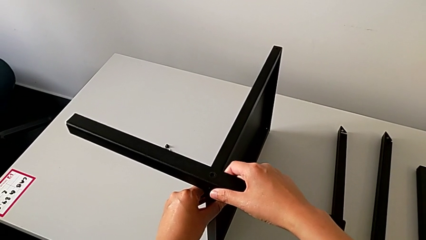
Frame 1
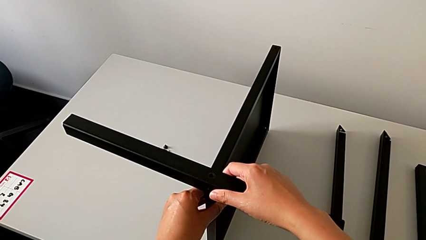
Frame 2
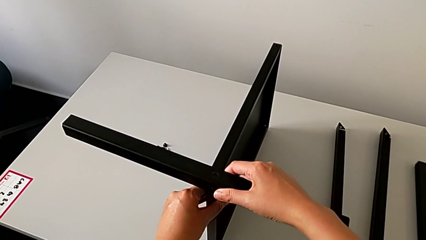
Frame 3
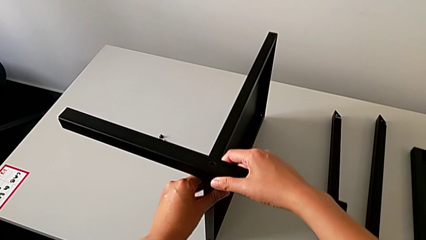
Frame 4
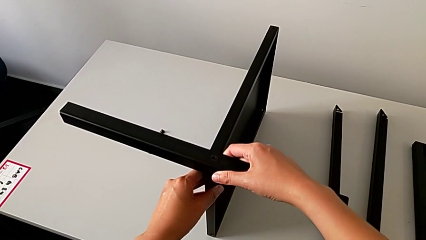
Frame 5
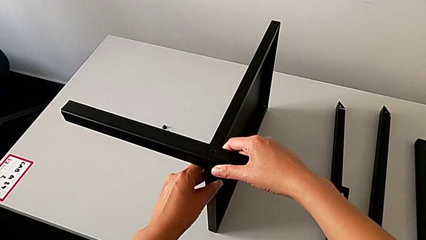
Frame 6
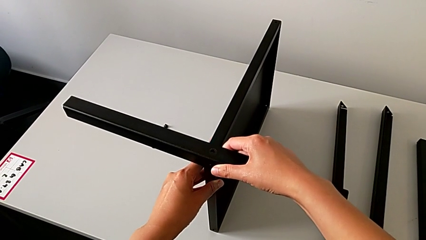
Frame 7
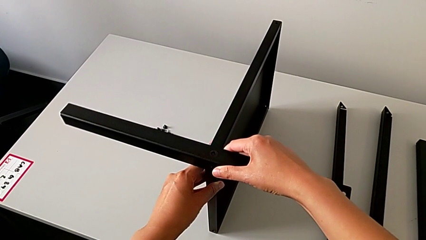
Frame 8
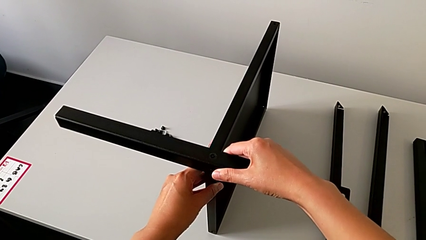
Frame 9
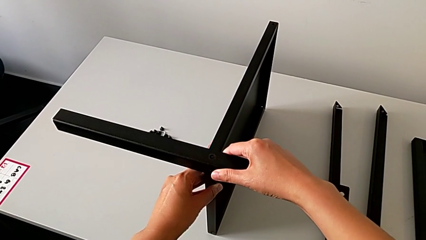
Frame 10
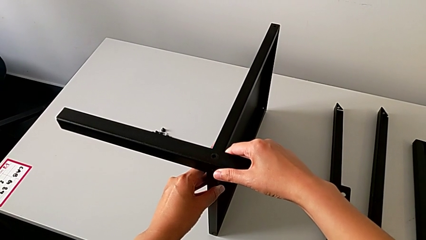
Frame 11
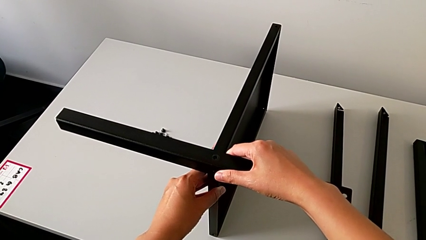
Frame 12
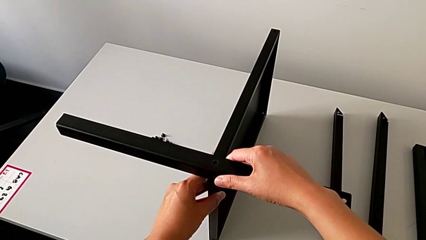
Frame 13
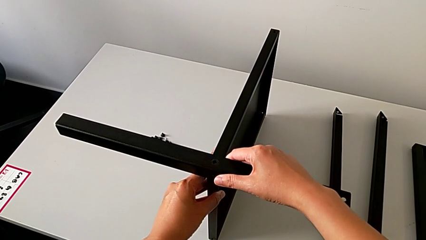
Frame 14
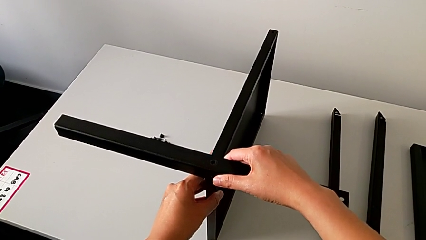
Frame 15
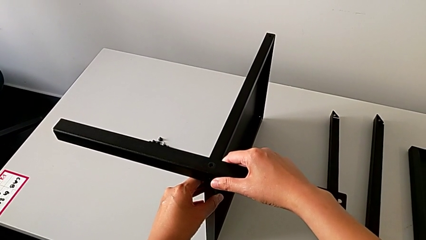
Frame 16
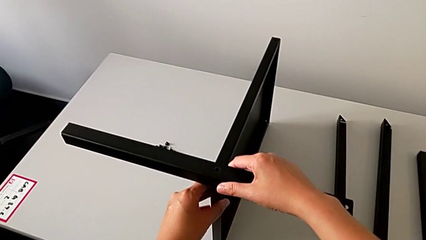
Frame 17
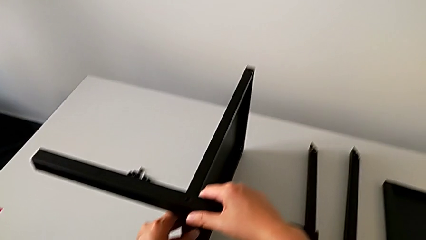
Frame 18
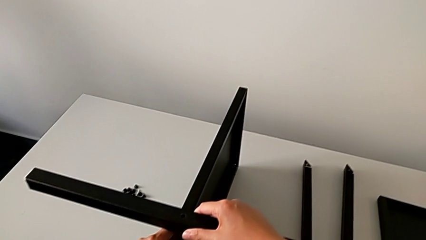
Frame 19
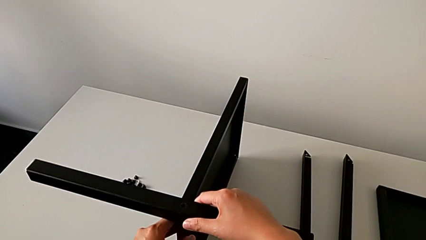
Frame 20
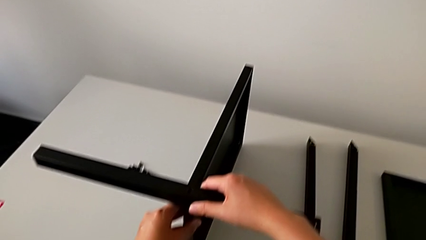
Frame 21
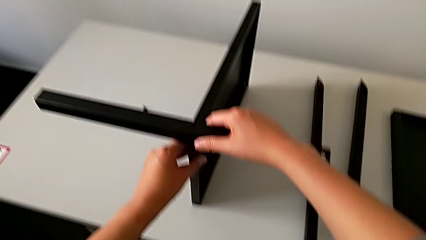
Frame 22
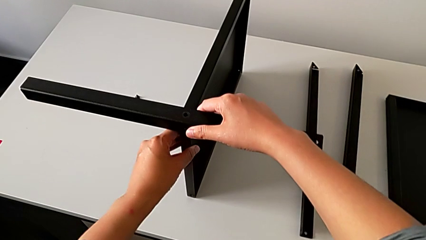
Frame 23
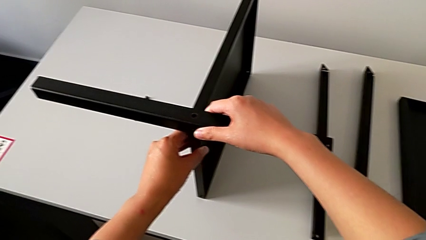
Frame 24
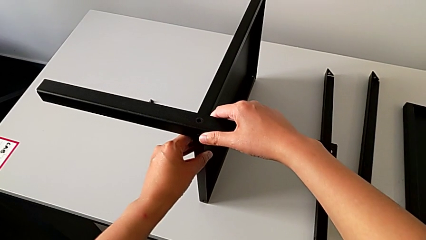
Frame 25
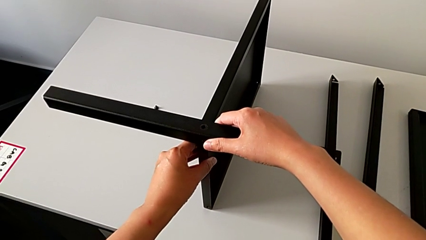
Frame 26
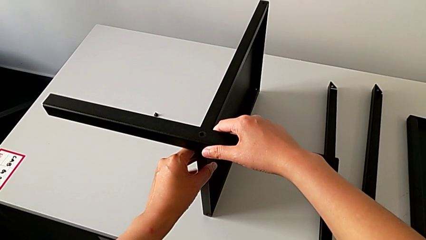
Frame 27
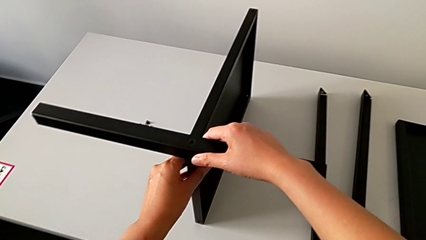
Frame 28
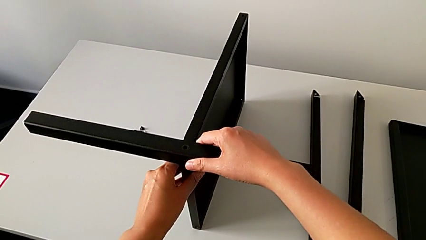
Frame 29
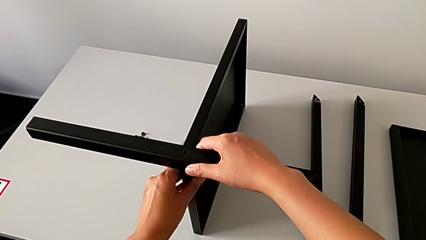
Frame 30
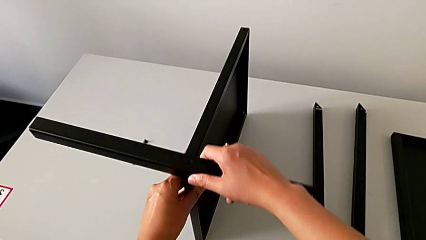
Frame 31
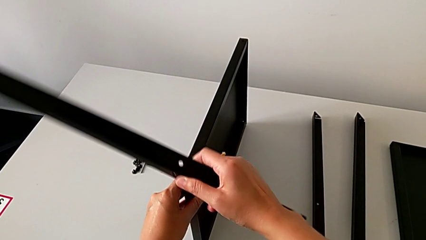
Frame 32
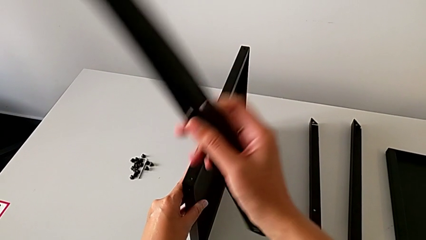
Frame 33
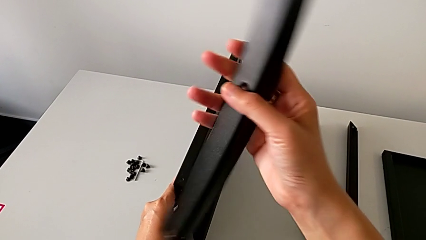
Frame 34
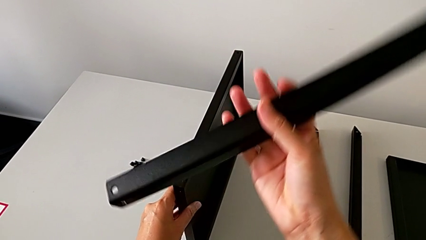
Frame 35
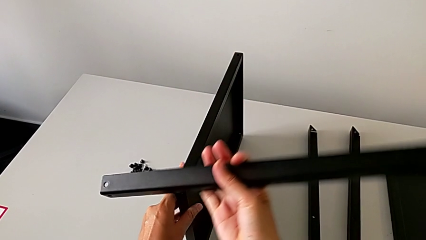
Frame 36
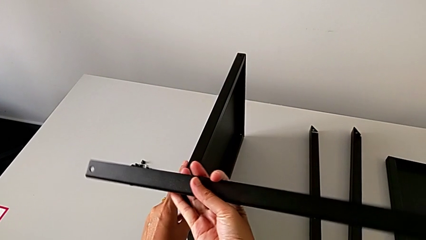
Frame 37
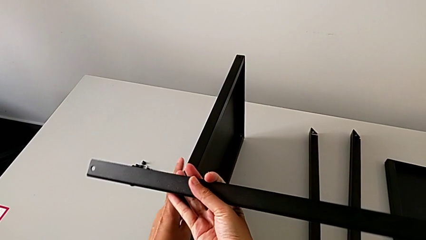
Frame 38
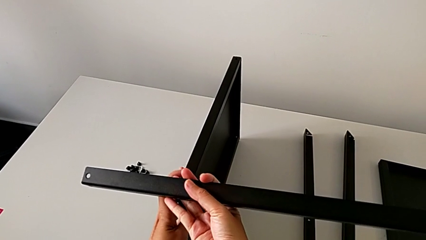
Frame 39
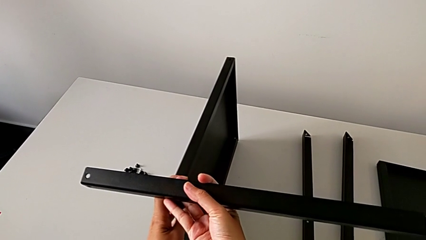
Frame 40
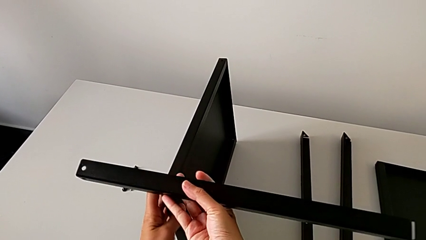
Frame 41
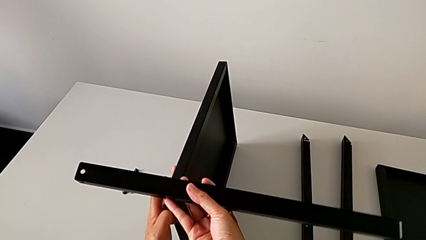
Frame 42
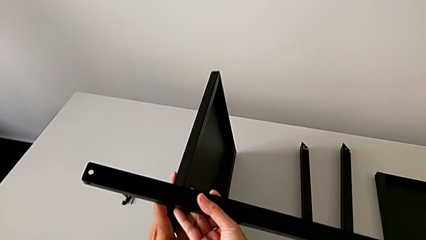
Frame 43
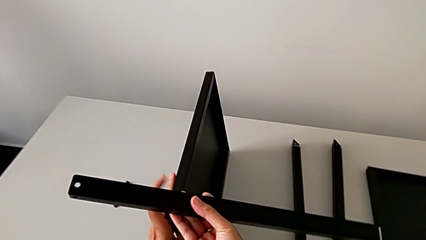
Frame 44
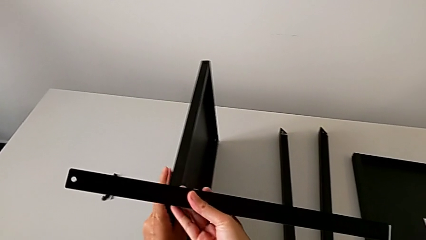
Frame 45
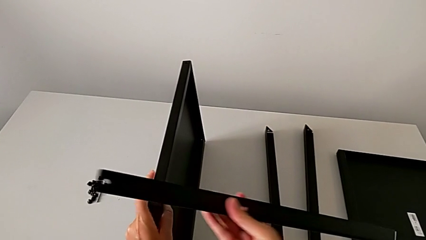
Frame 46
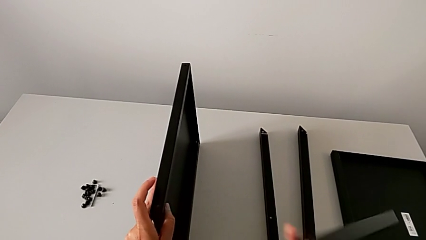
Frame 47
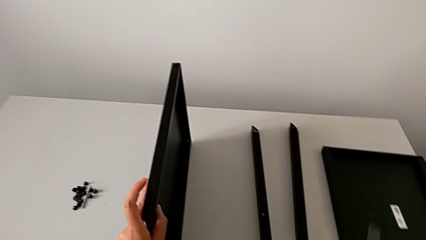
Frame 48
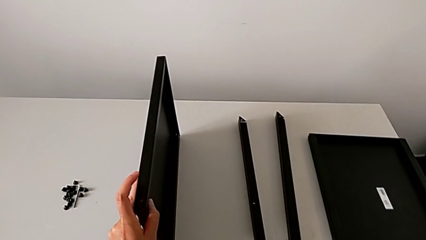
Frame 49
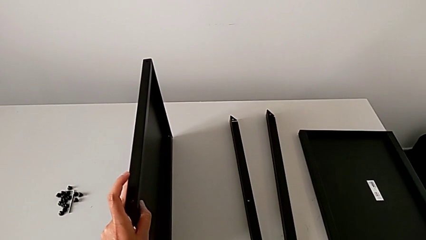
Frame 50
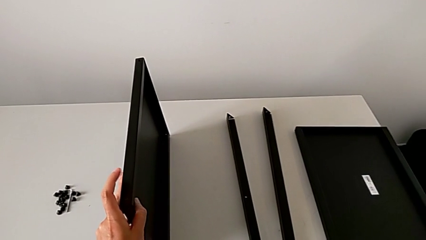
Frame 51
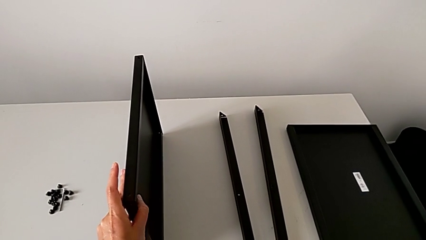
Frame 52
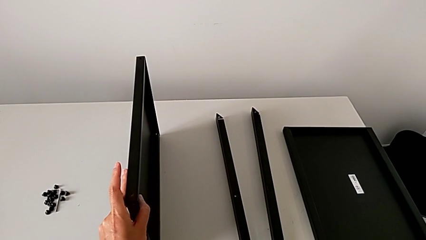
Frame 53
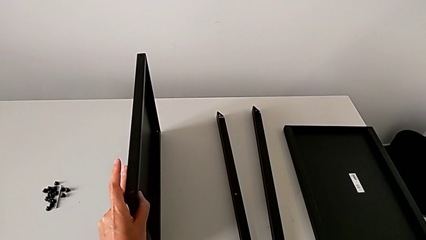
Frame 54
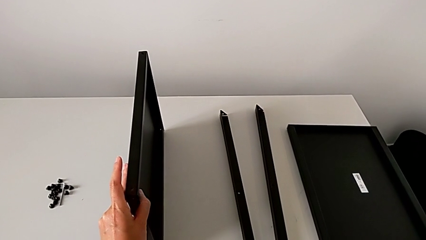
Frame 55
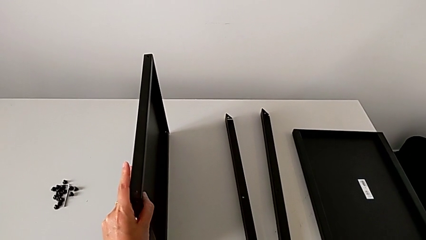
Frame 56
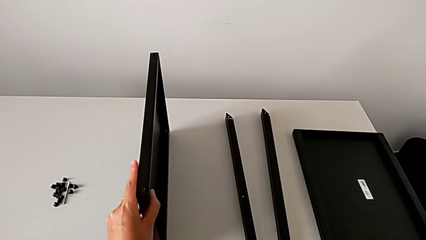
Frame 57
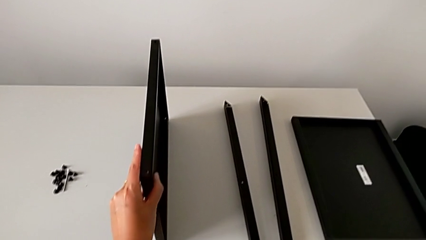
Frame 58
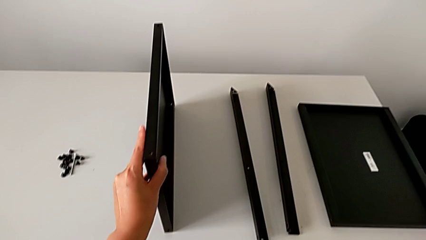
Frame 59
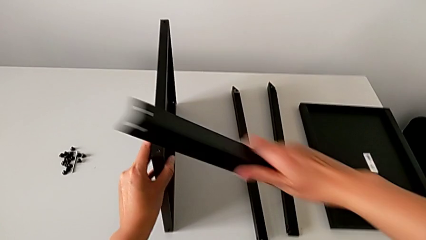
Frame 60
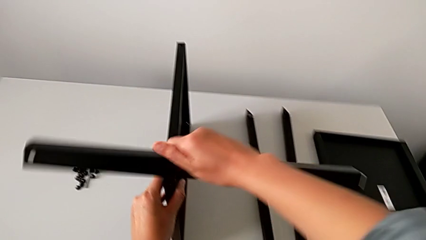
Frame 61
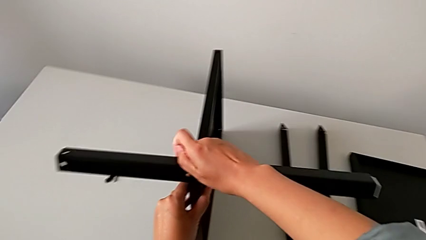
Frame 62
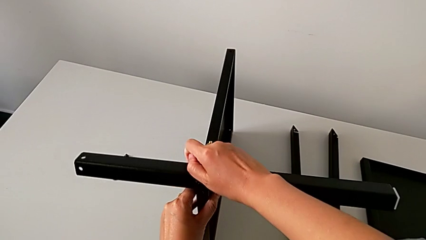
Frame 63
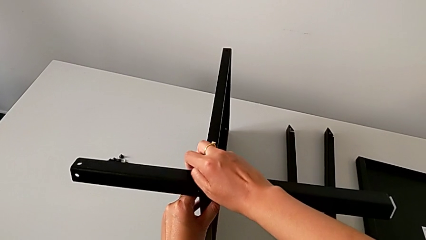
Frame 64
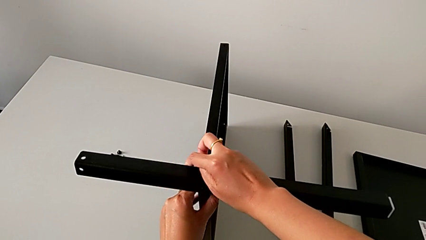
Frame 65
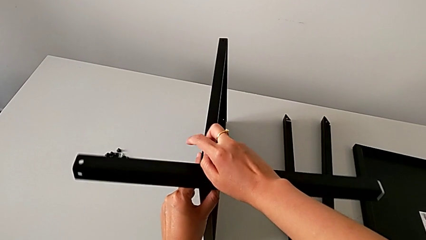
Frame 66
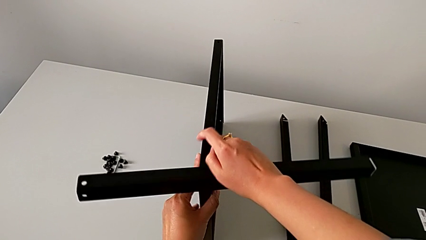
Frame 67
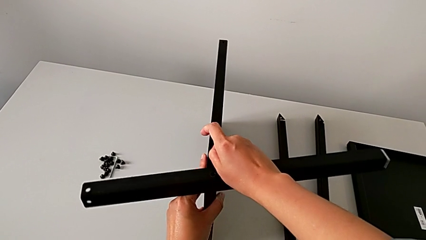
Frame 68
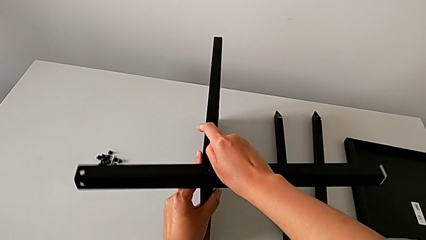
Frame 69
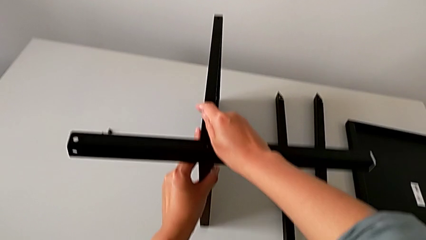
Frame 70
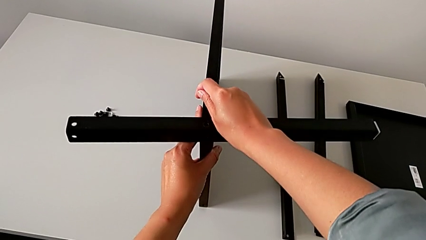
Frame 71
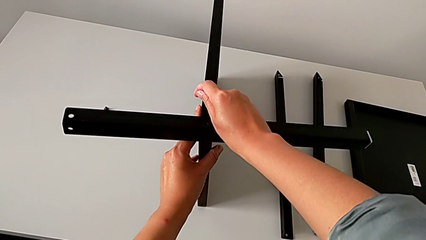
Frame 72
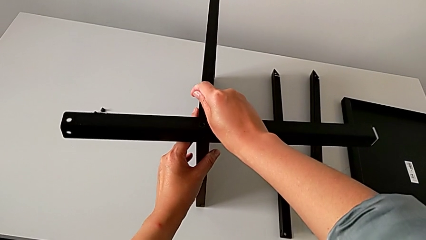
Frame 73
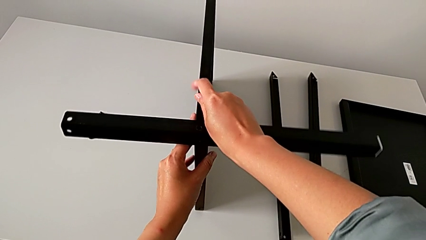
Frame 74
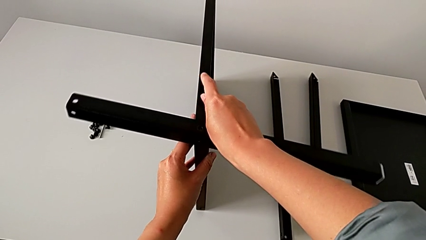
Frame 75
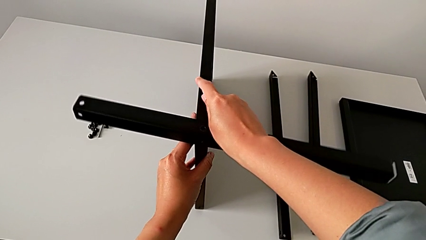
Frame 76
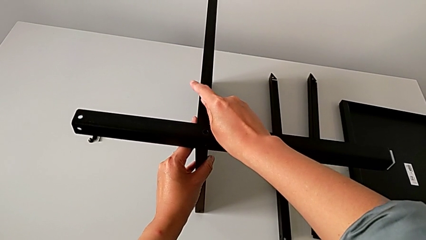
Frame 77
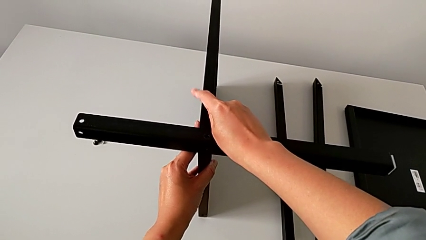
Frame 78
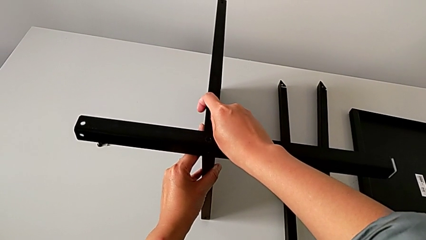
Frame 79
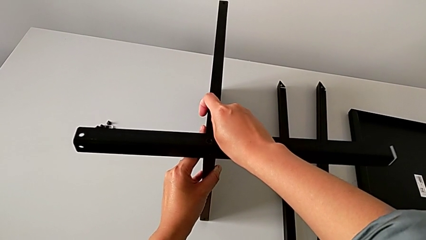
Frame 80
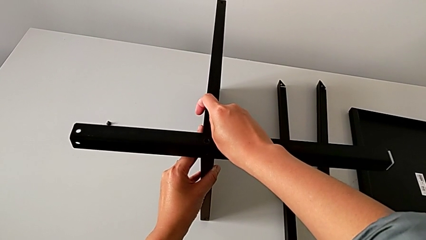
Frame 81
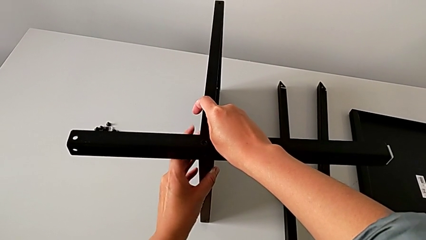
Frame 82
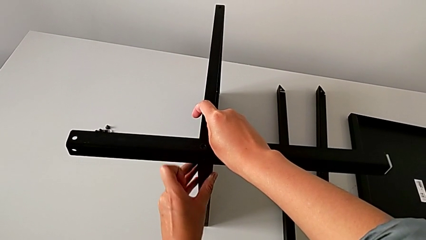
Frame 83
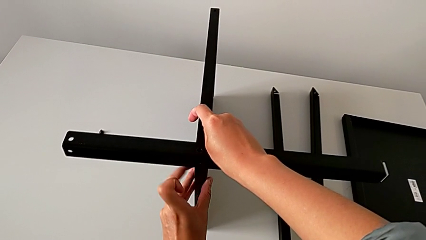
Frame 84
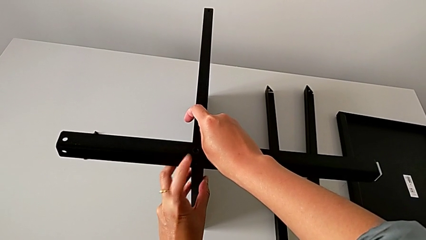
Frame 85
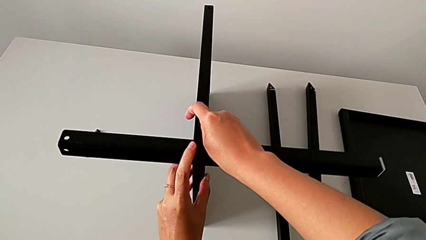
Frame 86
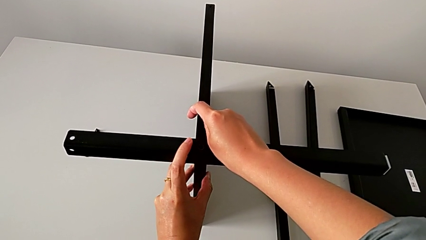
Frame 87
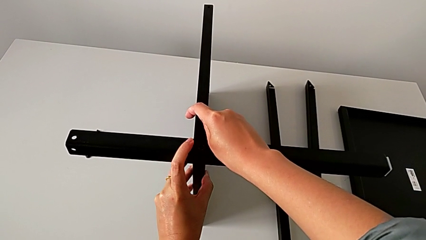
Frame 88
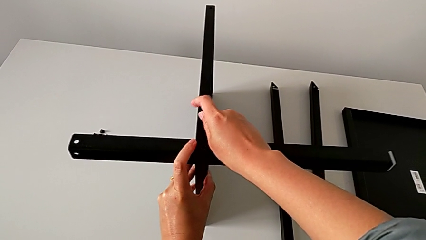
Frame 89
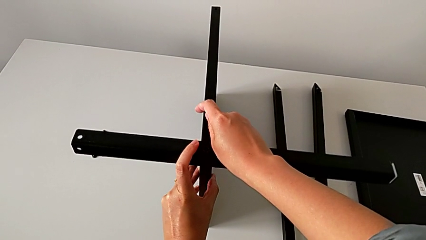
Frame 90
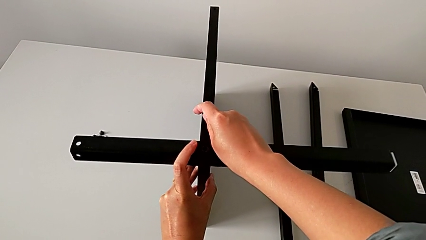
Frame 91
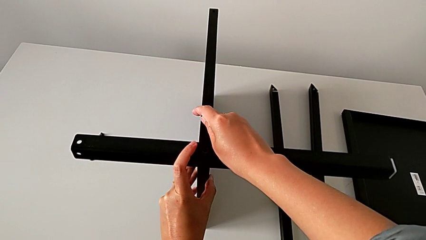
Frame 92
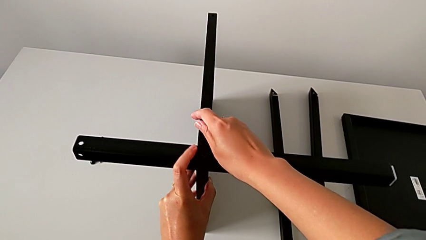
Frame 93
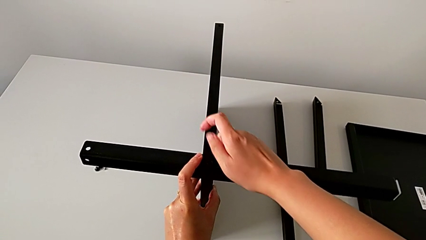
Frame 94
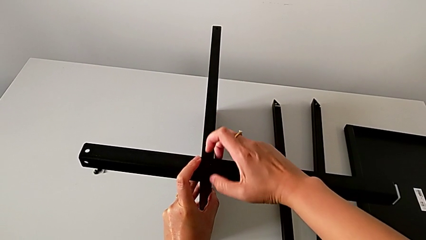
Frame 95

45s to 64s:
The camera wearer is assembling the first leg of the table. They hold the leg, rotate the first leg, withdraw it, grab it, approach the tray and align the first leg.
